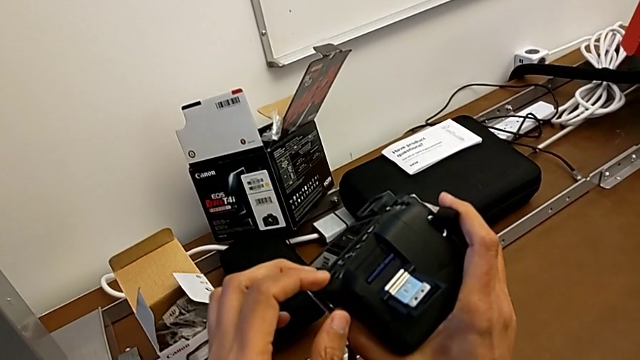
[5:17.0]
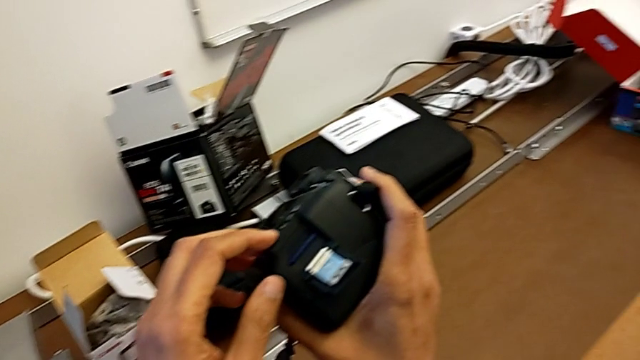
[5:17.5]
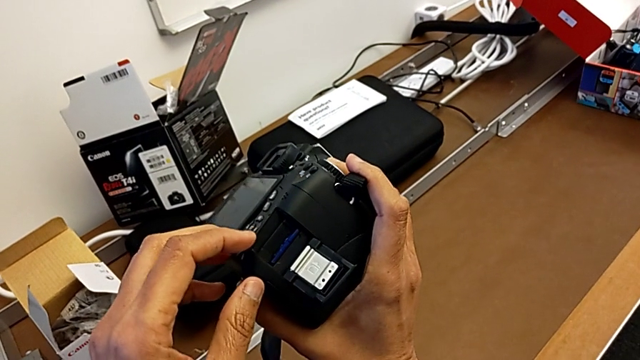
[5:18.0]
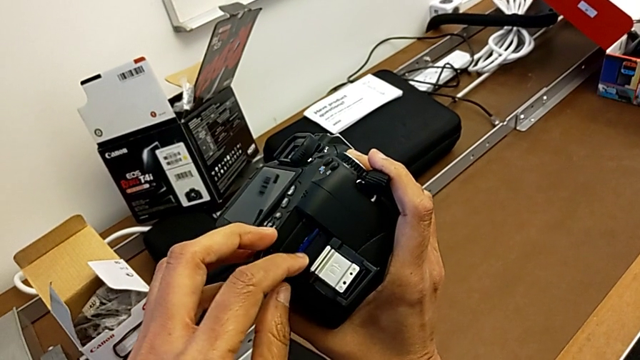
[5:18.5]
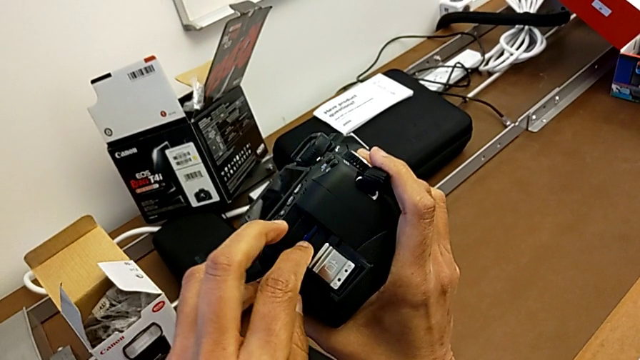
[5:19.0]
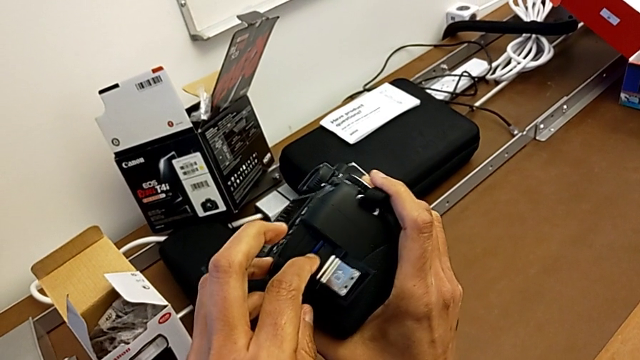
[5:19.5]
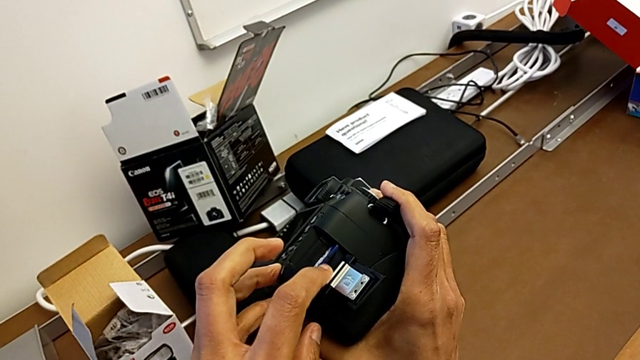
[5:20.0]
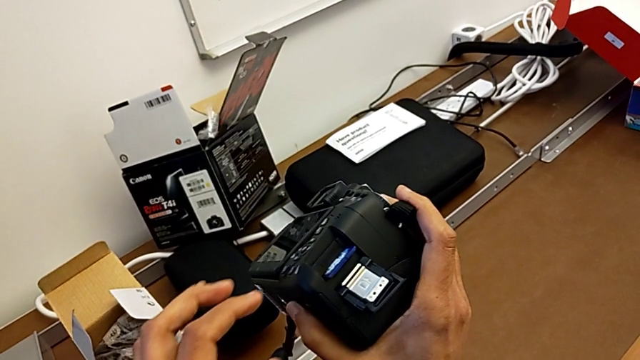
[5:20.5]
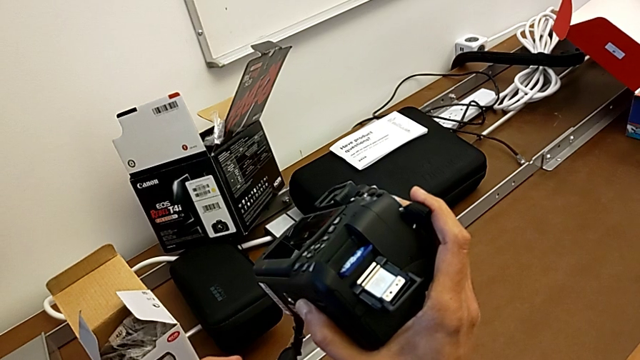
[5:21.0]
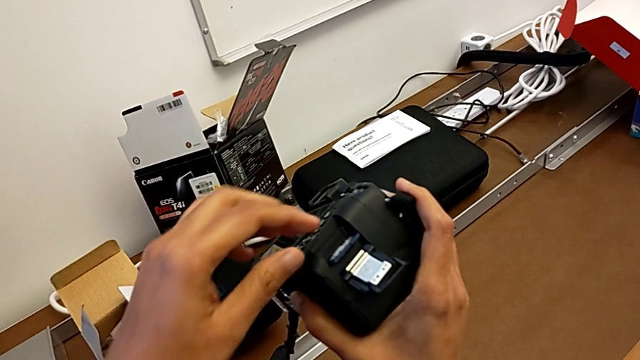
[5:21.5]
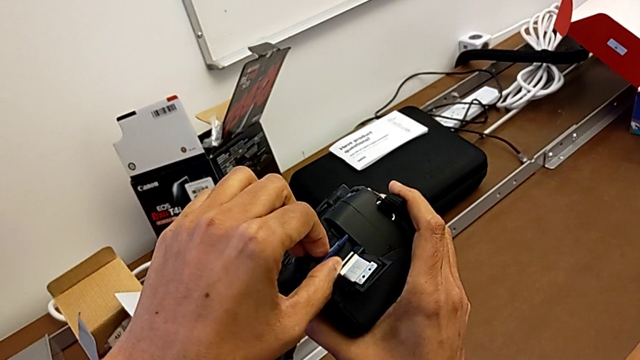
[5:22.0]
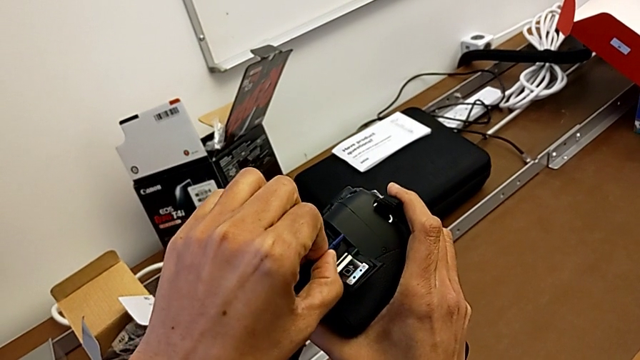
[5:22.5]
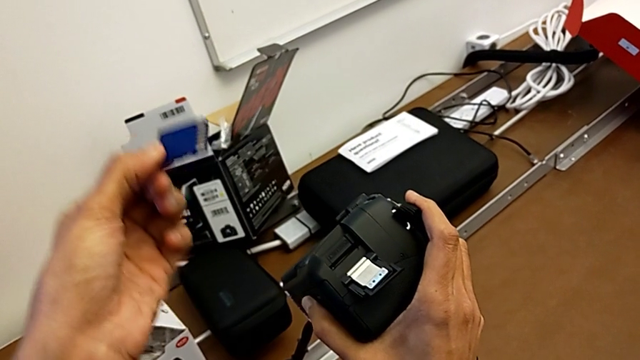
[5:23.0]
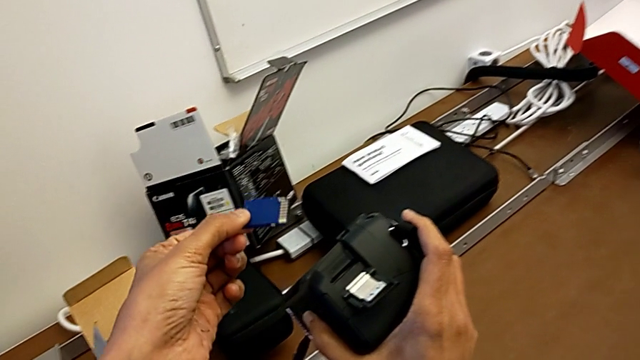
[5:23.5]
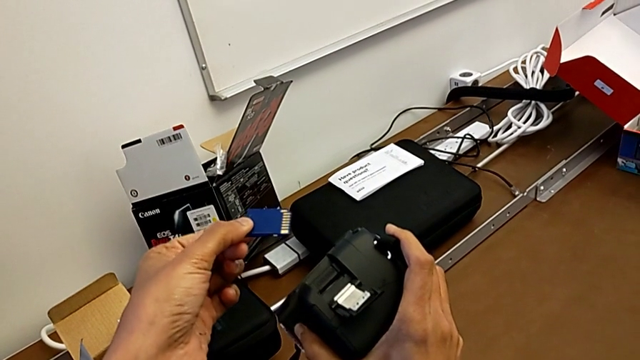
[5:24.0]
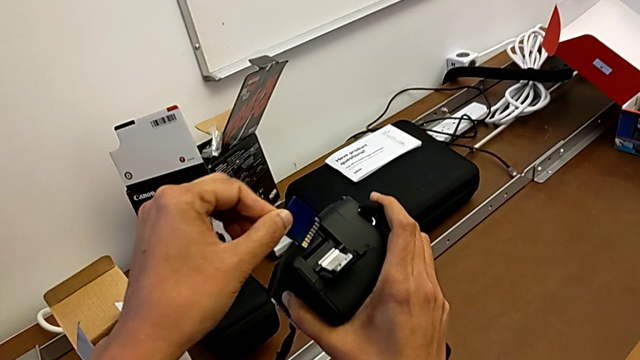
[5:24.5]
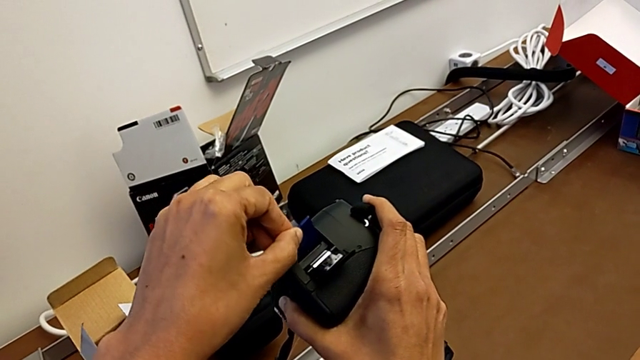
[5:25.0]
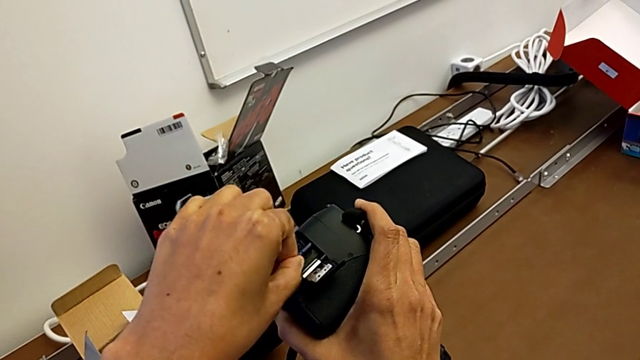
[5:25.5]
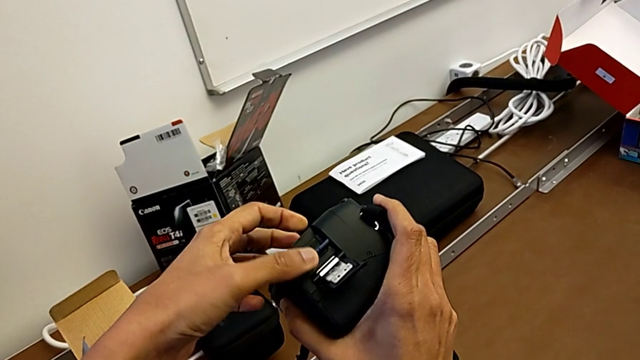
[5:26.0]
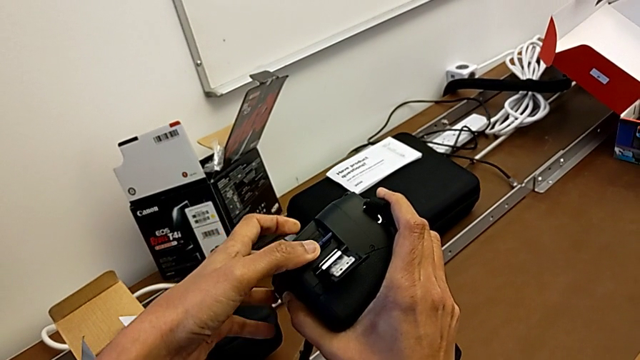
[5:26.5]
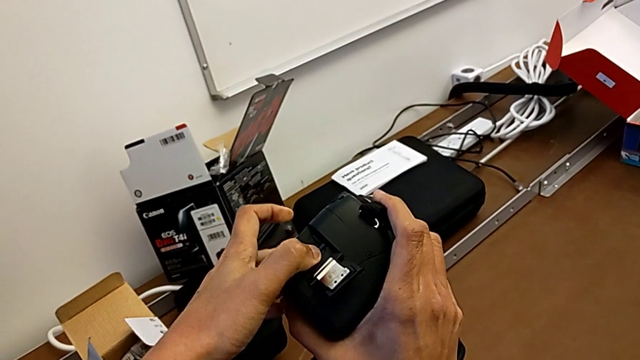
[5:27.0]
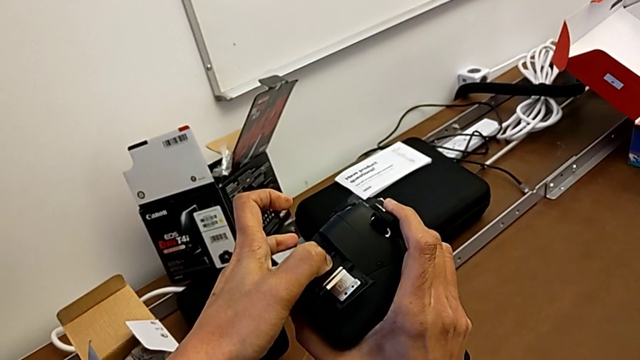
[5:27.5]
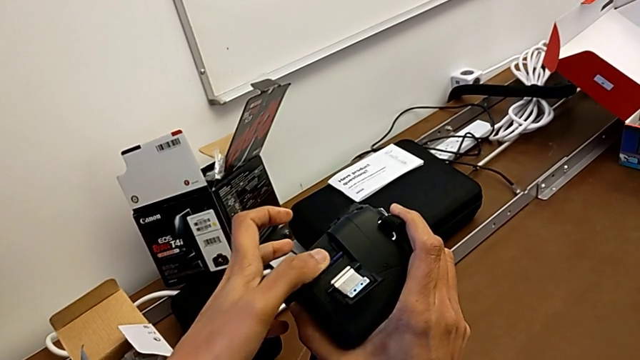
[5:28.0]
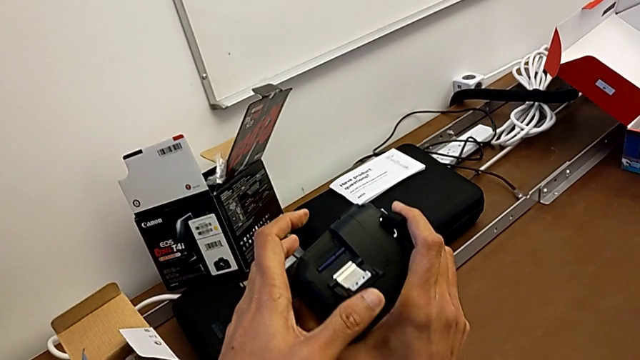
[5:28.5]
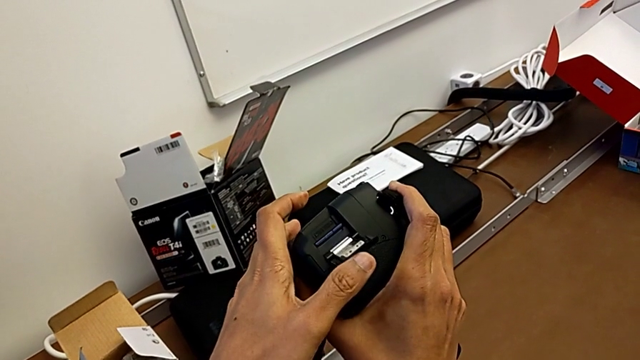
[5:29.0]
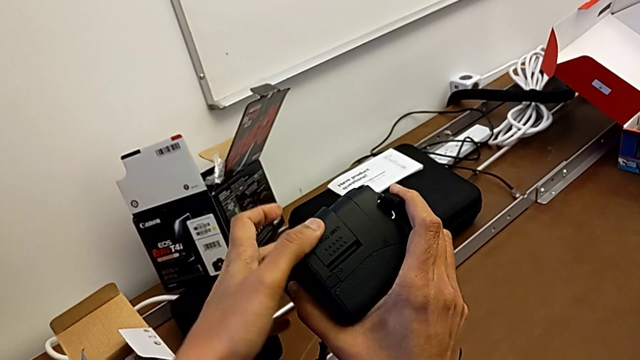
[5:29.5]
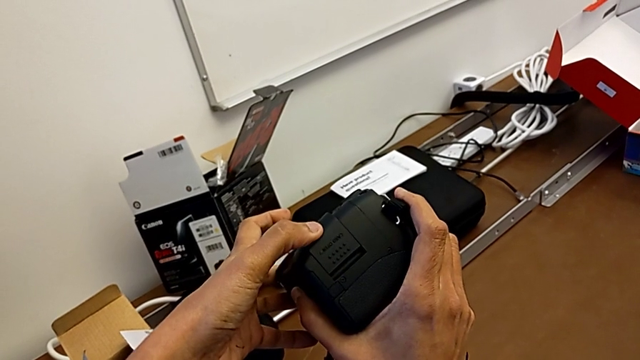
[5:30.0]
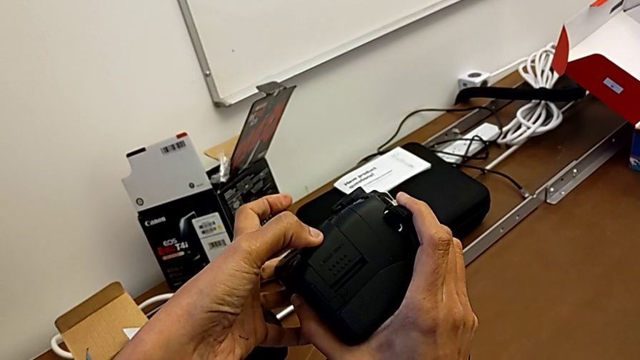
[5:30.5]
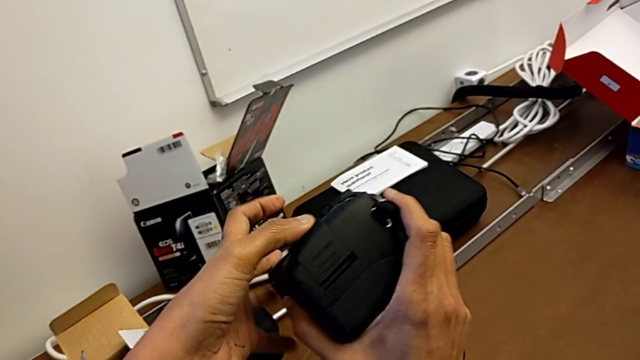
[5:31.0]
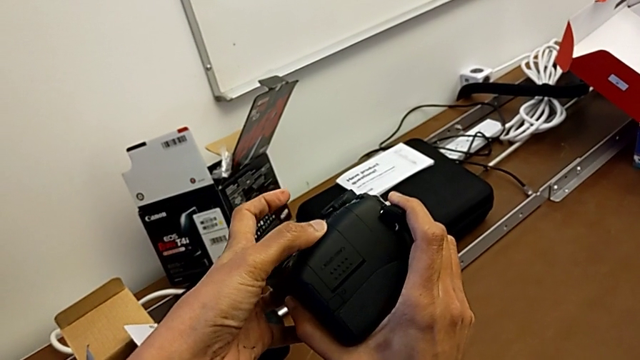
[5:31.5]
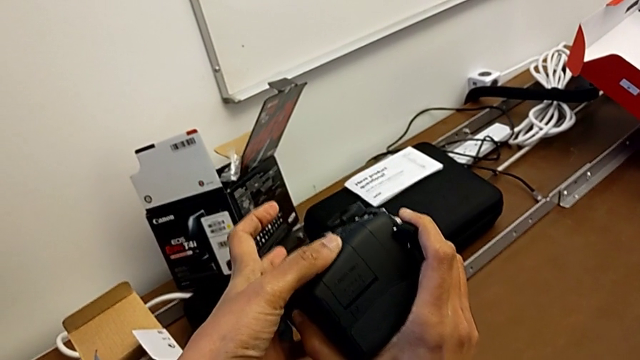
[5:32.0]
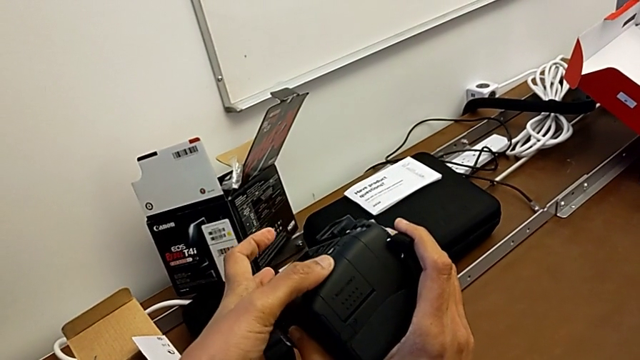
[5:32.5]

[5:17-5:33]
The camera wearer is changing the SD card. They push the SD card, grab it, withdraw it, hold it, insert it, push it and close the SD slot.
